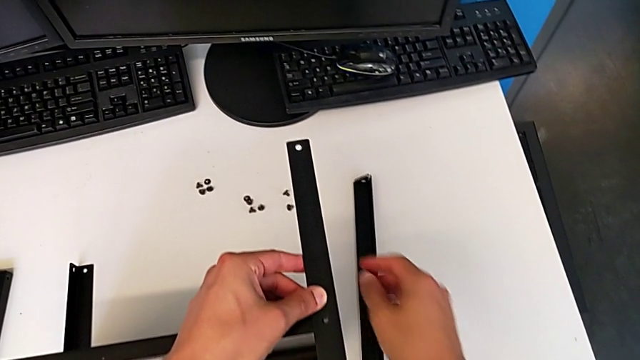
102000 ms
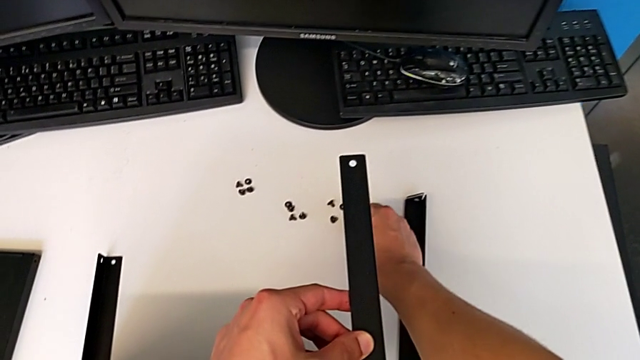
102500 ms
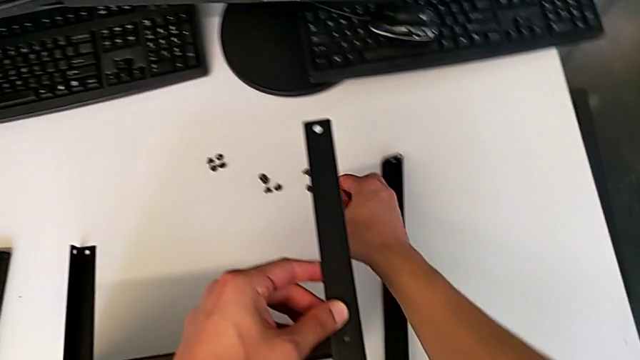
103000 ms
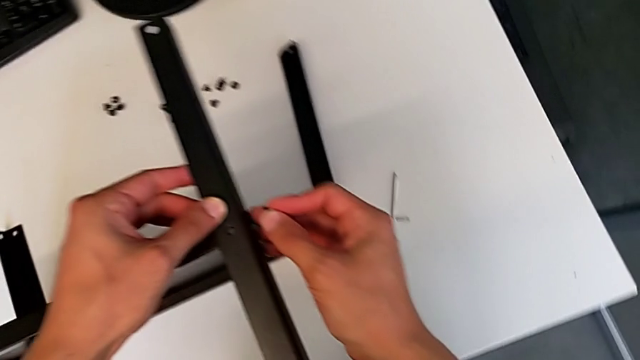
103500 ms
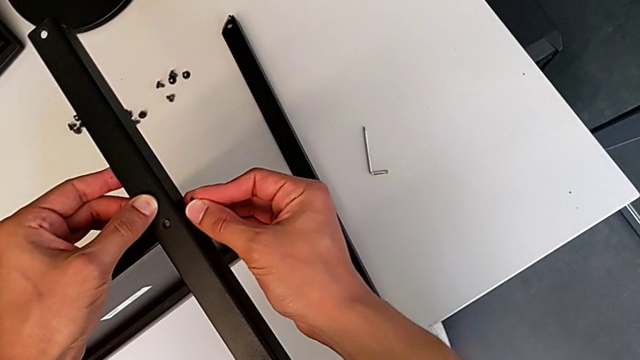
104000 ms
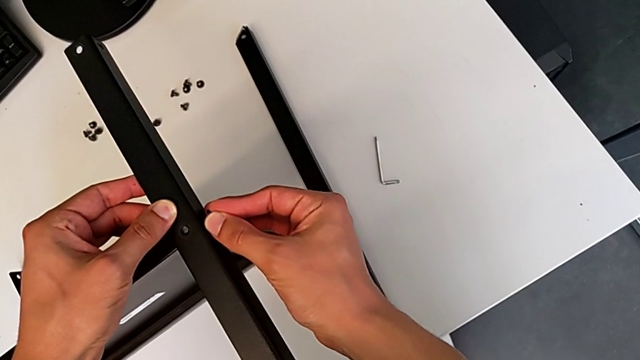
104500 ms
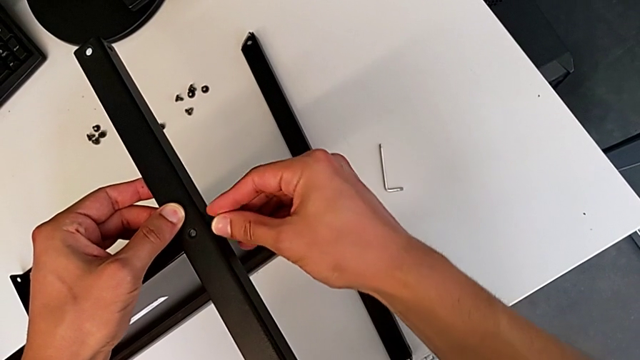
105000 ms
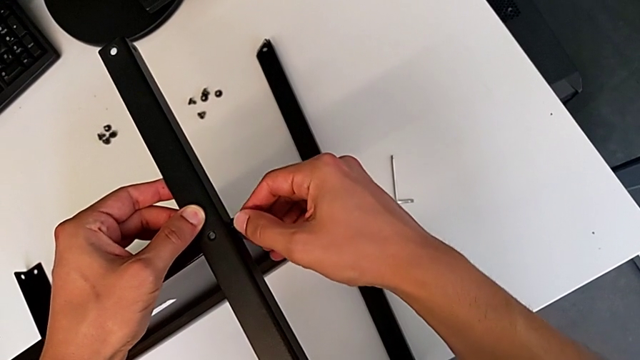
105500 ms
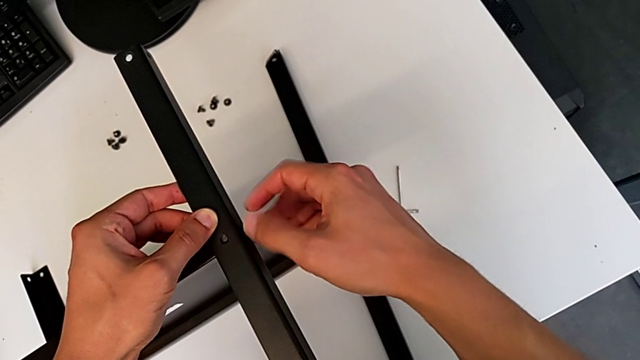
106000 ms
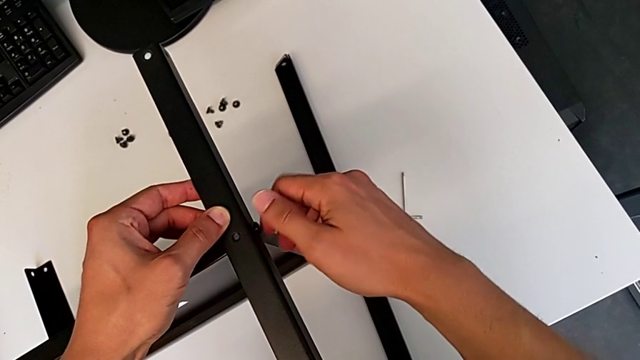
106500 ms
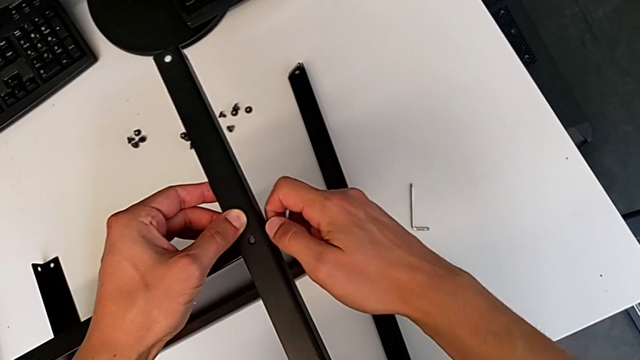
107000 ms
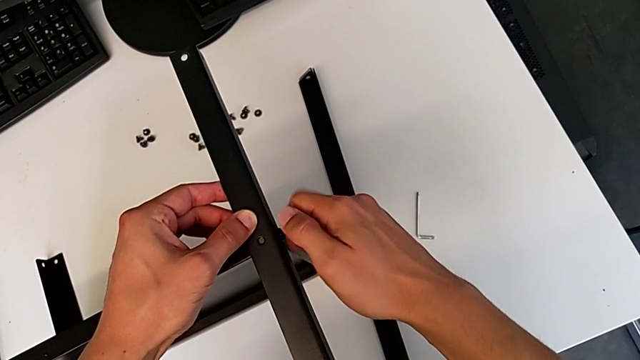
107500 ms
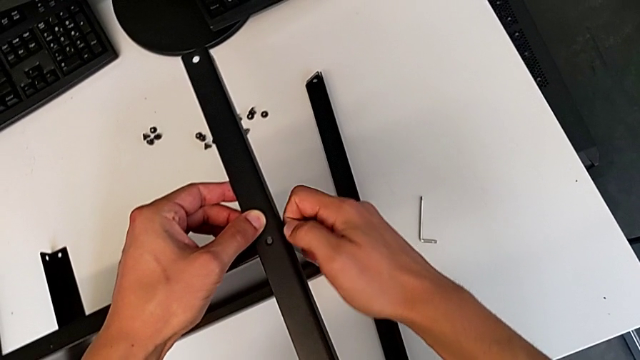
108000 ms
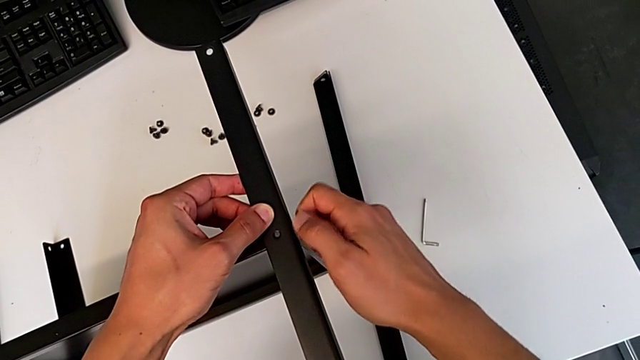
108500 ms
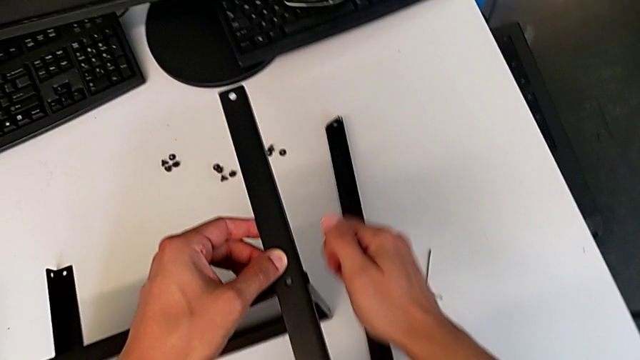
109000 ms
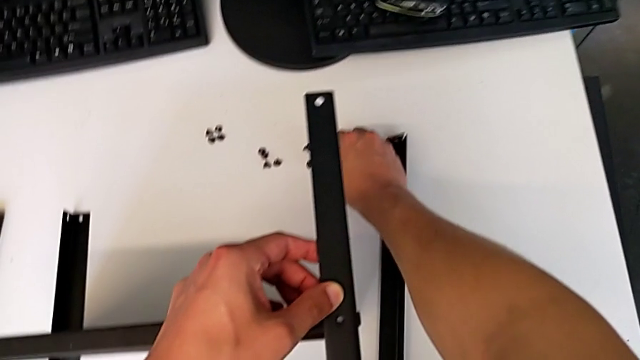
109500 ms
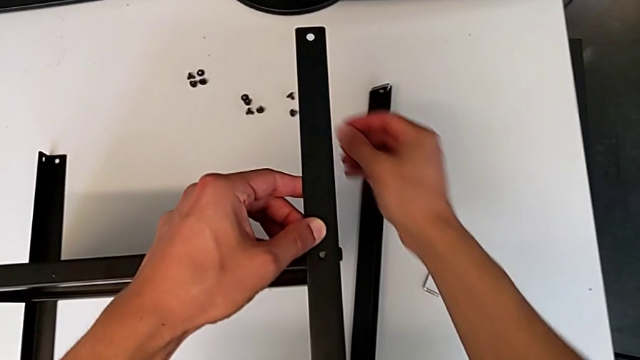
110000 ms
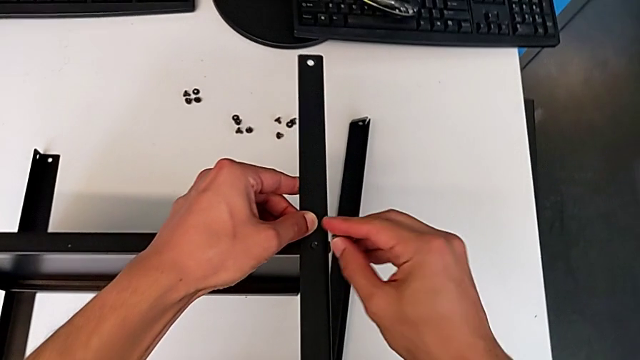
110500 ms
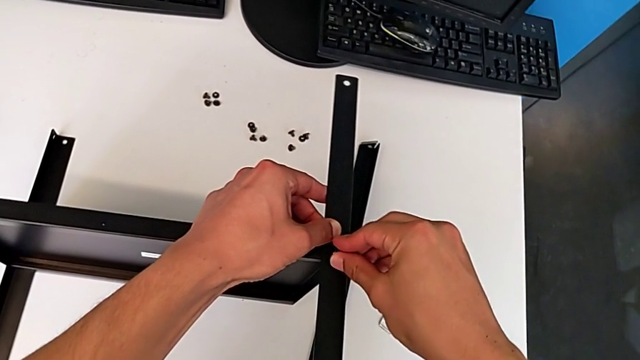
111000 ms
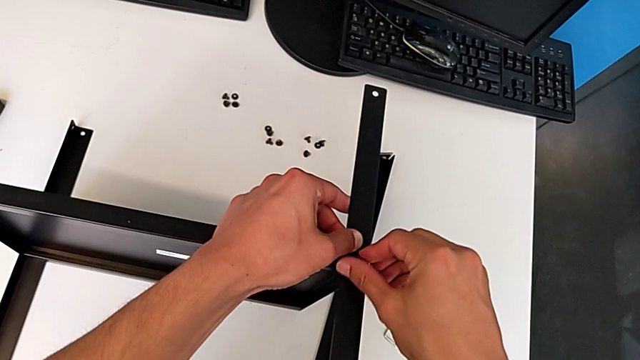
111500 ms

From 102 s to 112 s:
The camera wearer is assembling the second leg of the shelf. They grab the first hex socket head, insert it, screw it, grab the second hex socket head and insert it.

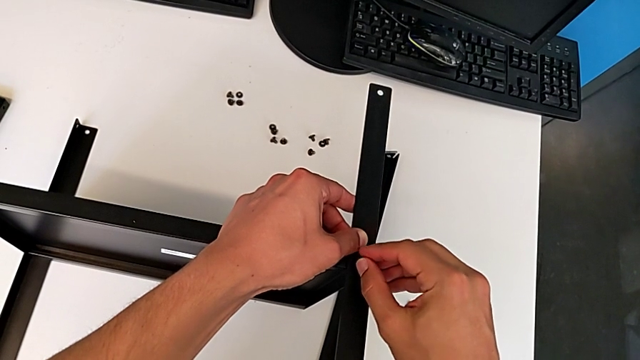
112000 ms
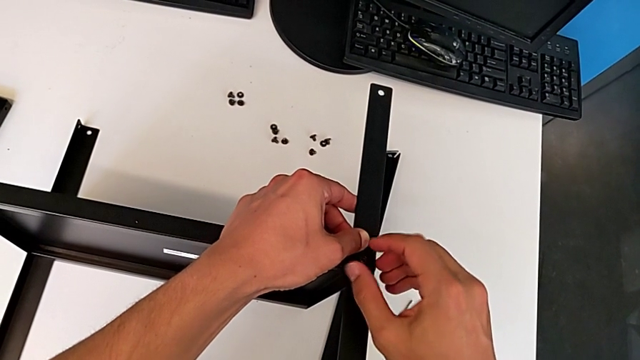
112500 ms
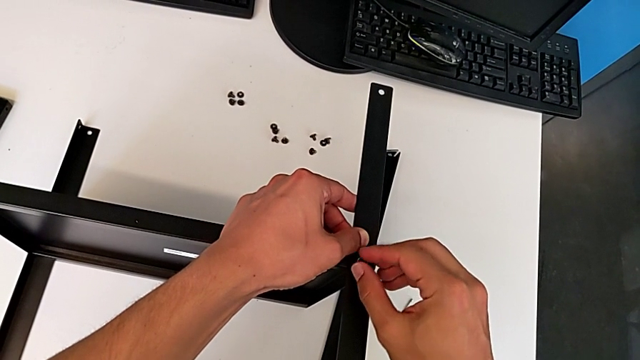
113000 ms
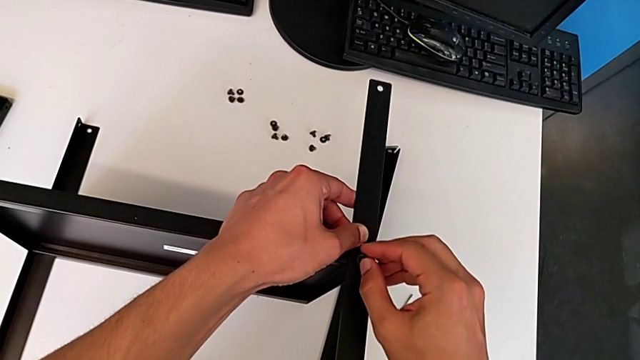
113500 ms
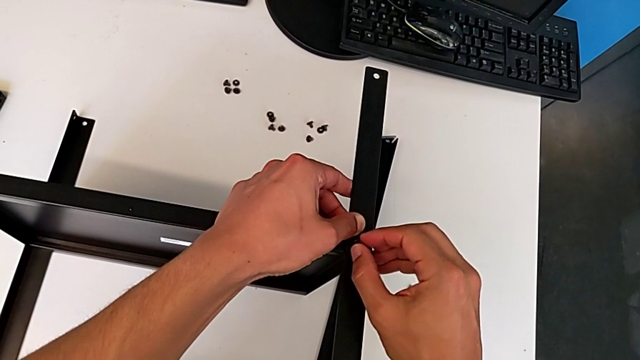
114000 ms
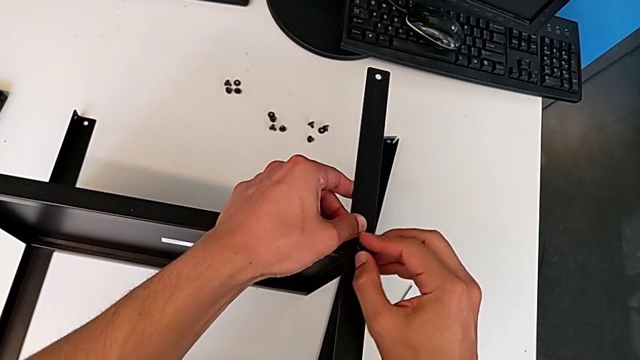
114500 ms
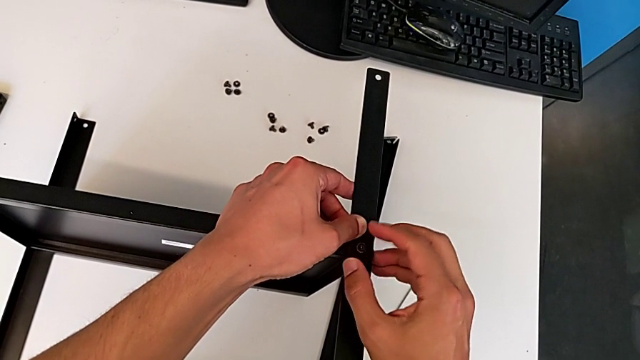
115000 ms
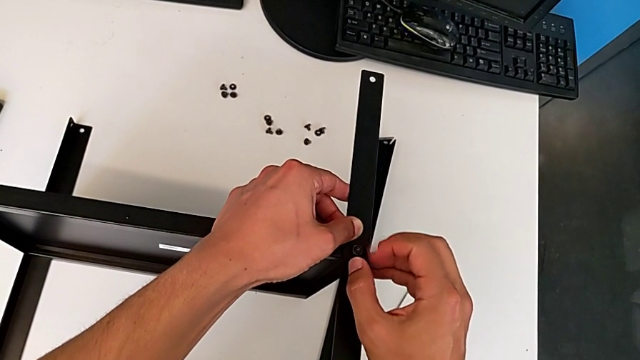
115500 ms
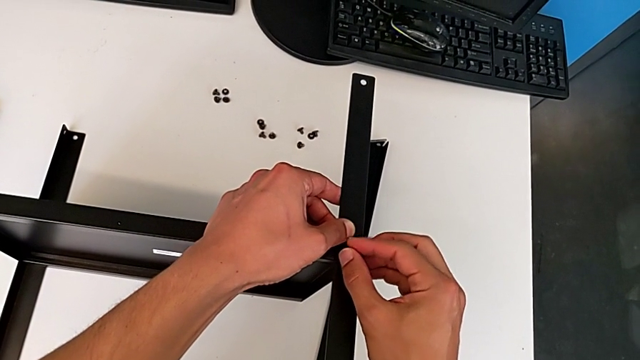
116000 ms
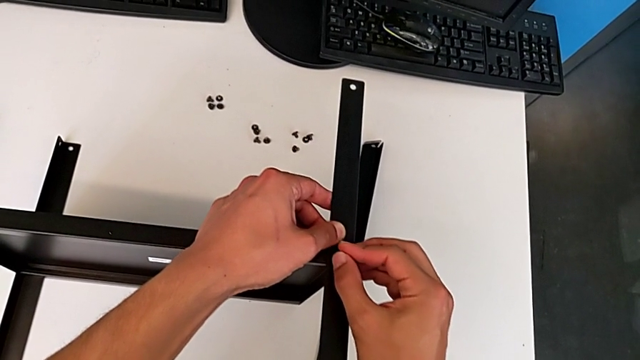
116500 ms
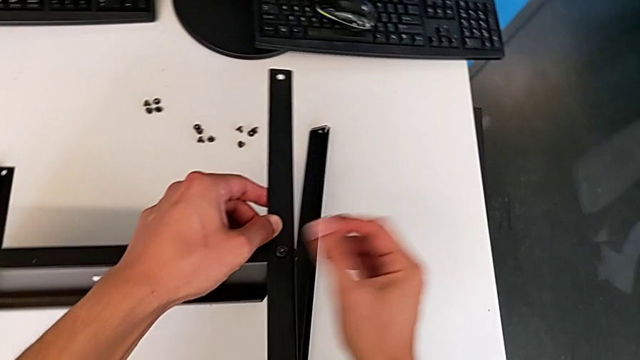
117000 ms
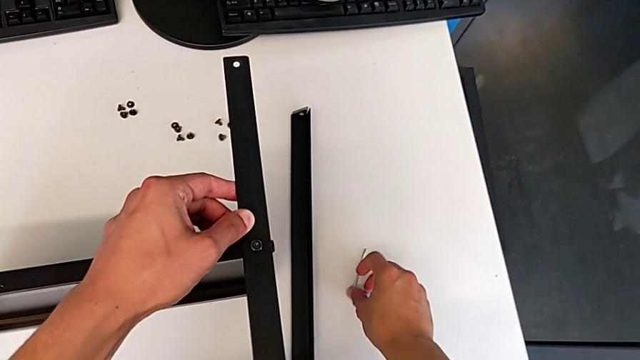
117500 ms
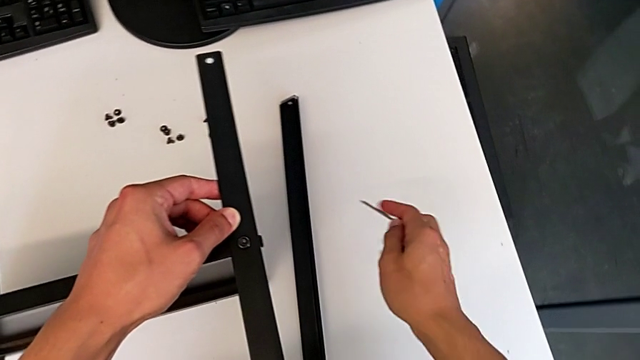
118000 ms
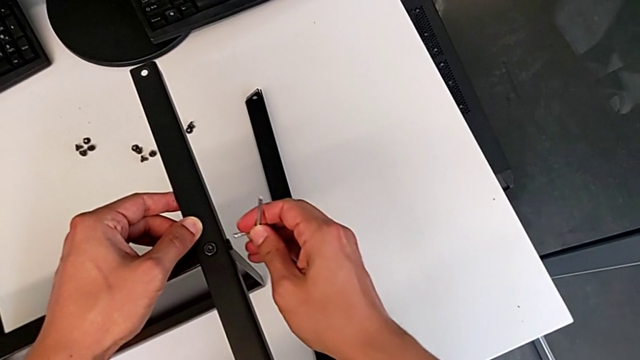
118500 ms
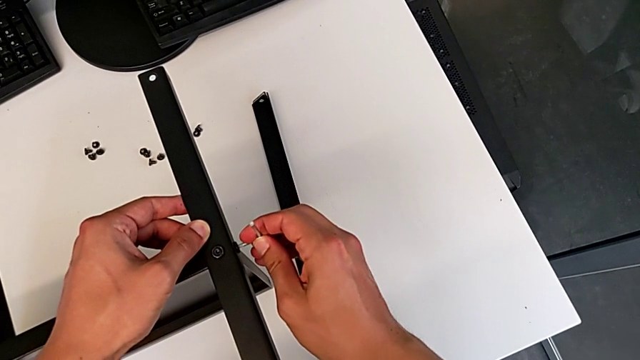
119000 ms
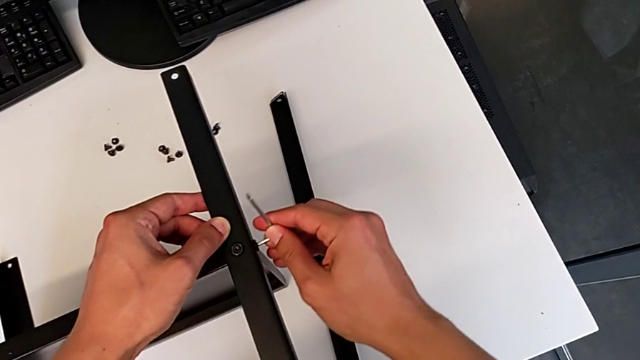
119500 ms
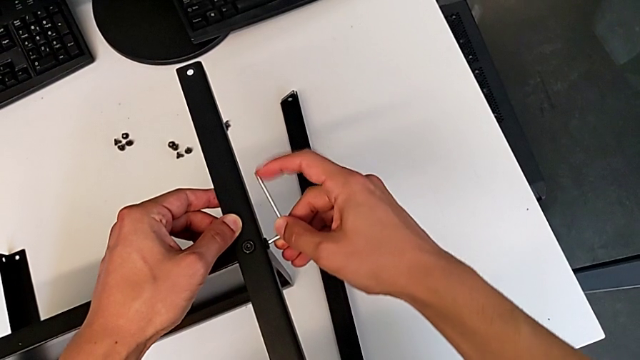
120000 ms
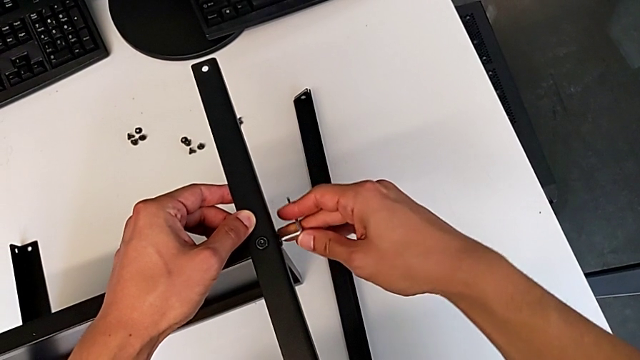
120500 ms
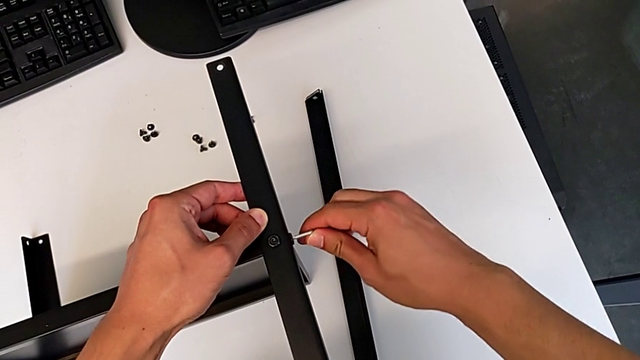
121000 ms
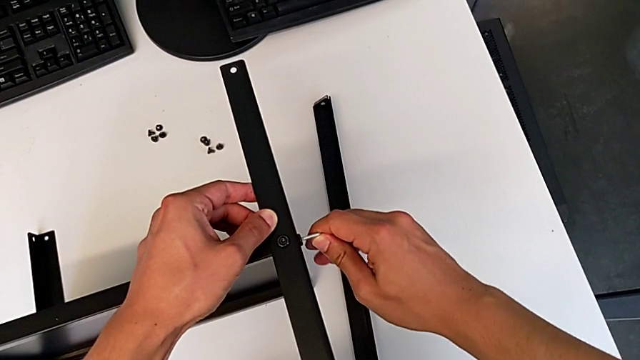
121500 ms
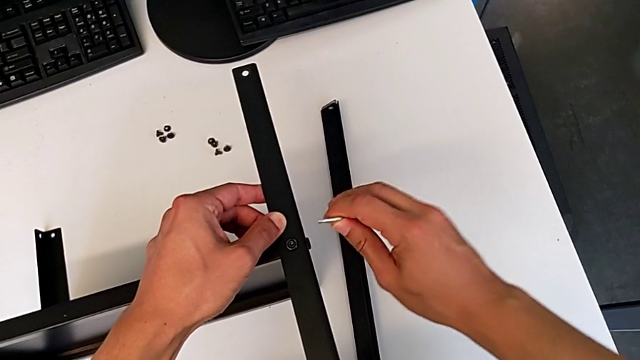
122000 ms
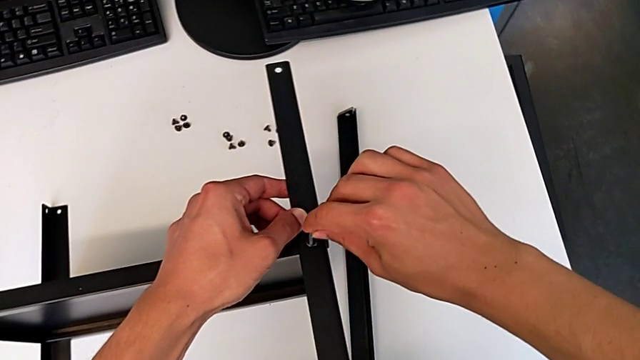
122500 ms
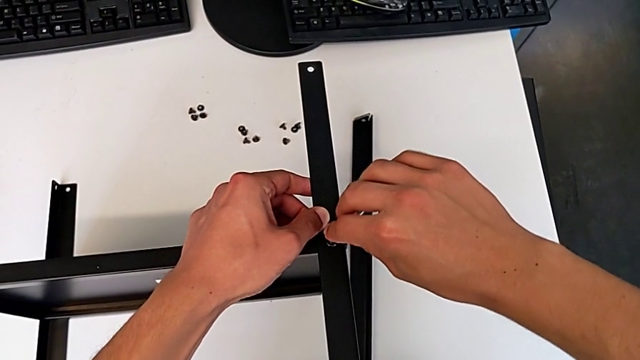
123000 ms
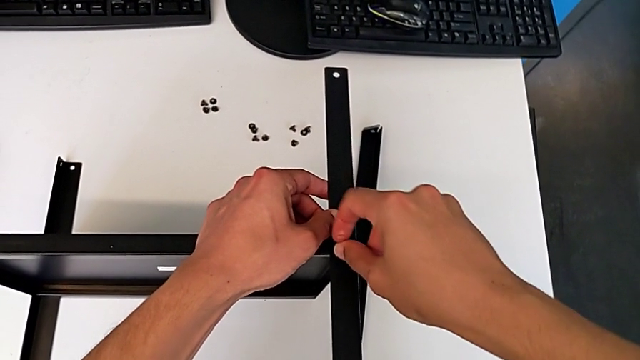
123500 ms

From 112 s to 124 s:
The camera wearer is assembling the second leg of the shelf. They screw the hex socket head, grab the Allen wrench, screw the first hex socket head and lift the Allen wrench.
